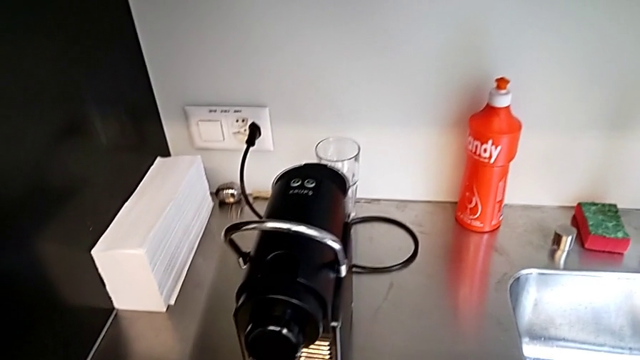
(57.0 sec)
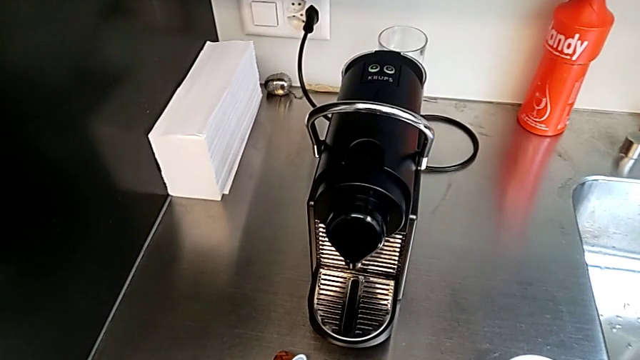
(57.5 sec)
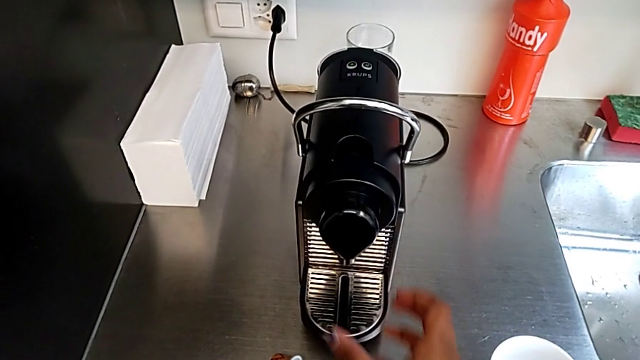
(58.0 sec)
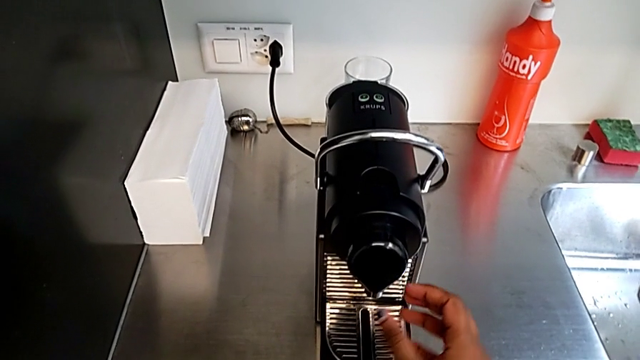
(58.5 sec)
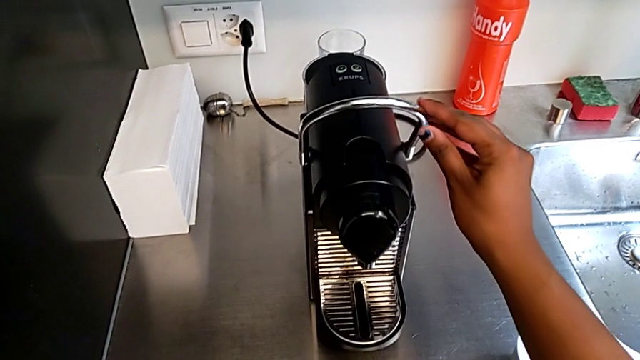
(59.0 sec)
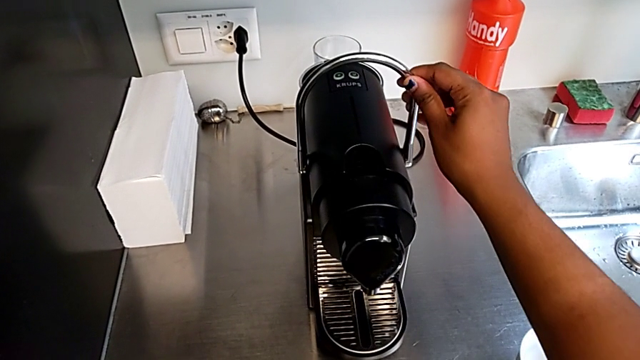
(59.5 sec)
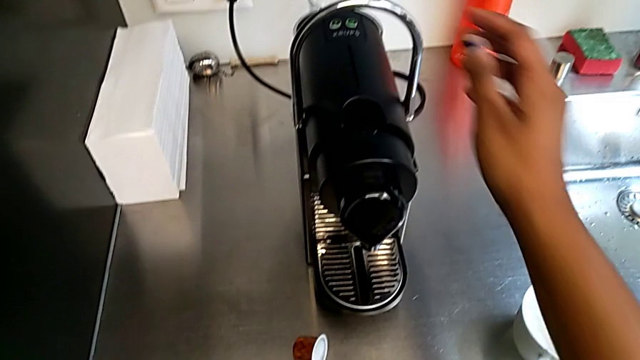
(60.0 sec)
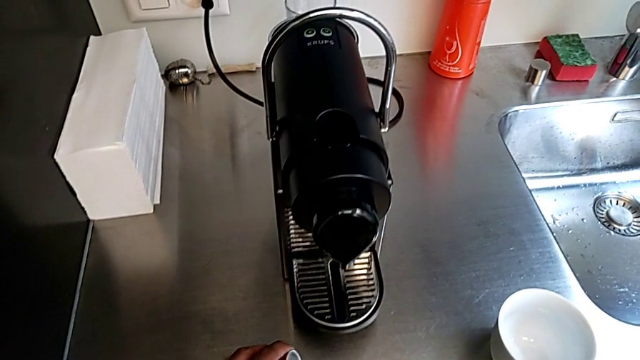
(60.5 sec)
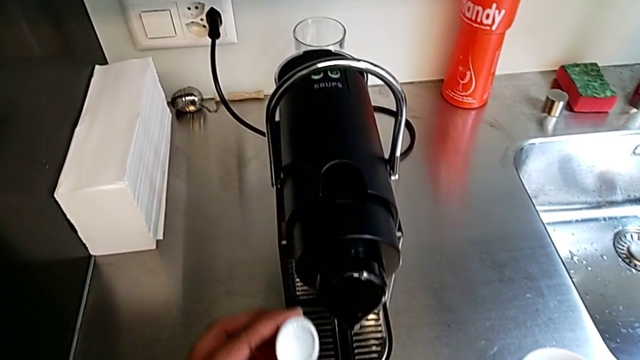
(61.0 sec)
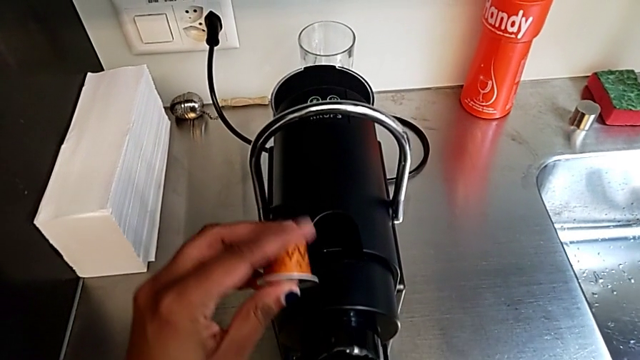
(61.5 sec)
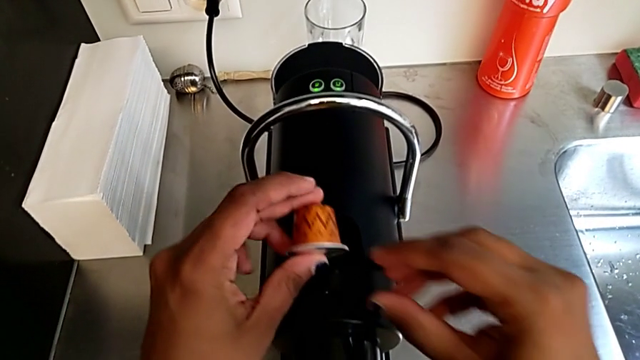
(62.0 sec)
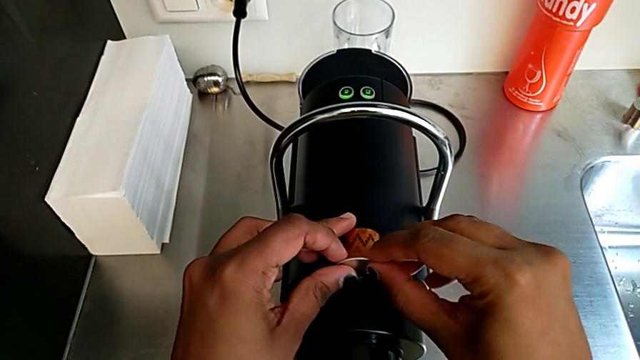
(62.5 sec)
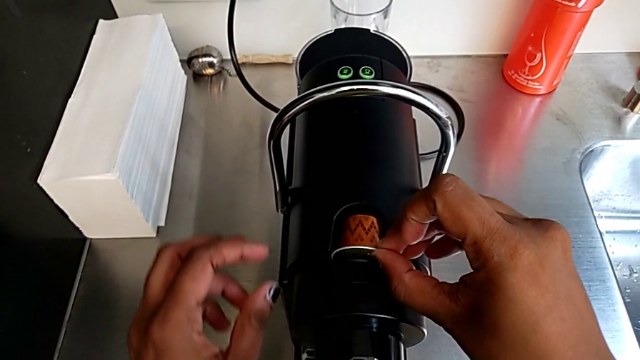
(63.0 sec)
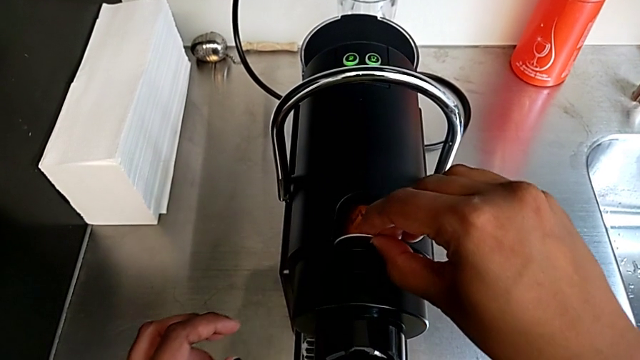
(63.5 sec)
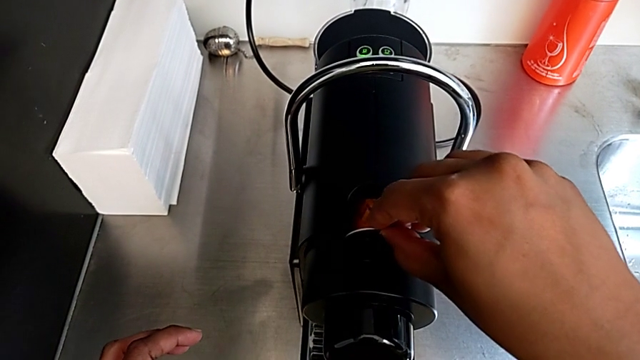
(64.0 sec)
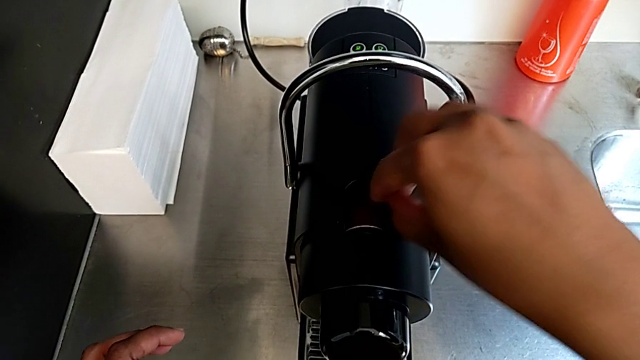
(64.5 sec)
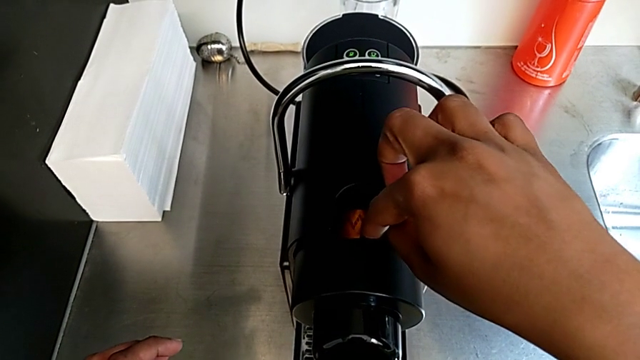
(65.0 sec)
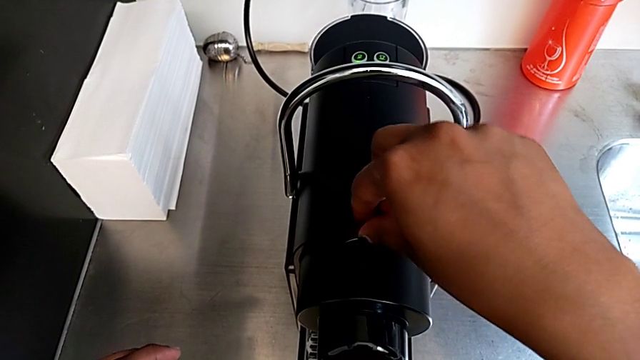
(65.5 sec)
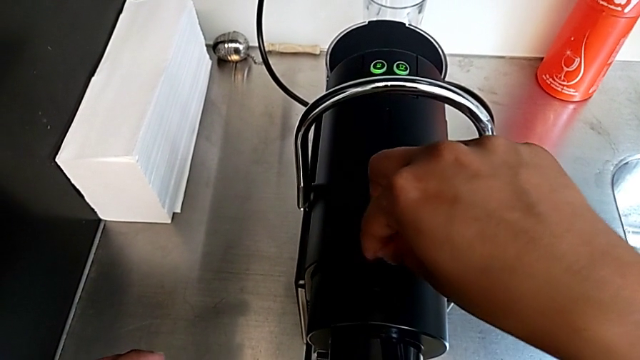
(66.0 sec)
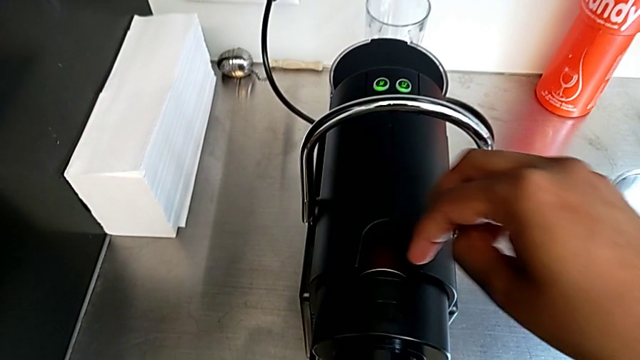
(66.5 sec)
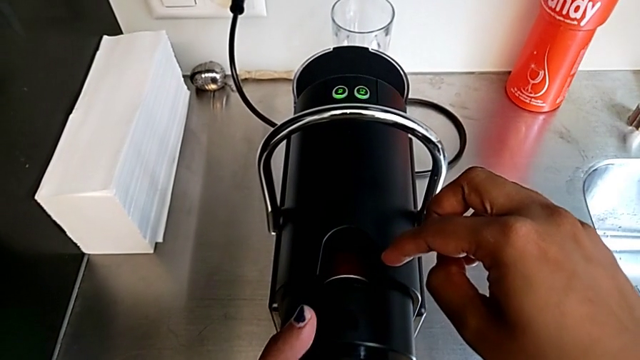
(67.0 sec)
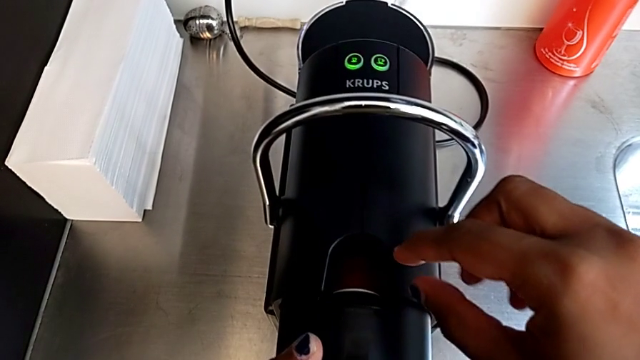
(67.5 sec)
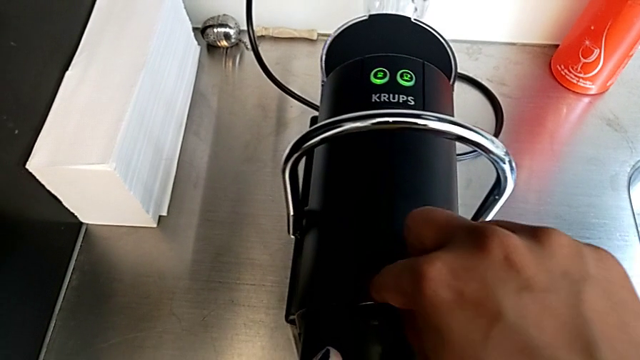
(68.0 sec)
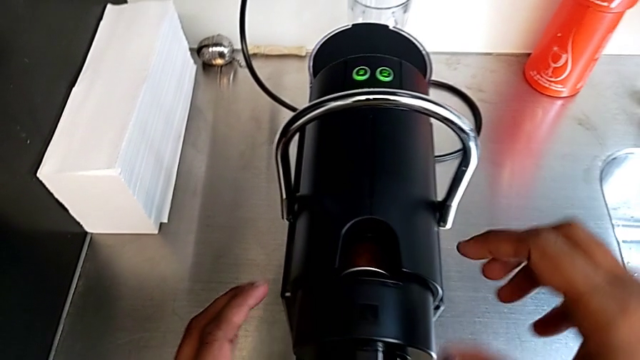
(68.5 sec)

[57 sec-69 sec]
The camera wearer is making a cup of coffee. They approach the dispenser, approach the lever, pull it with the right hand and load the coffee capsule.

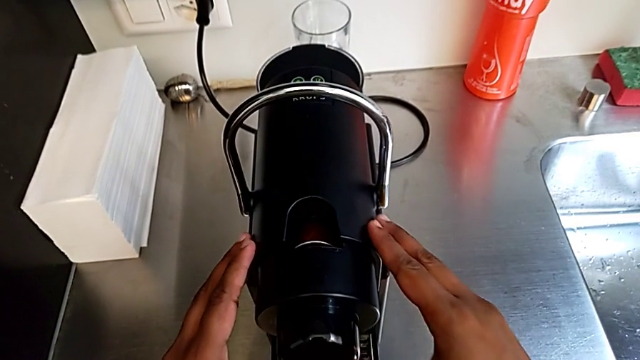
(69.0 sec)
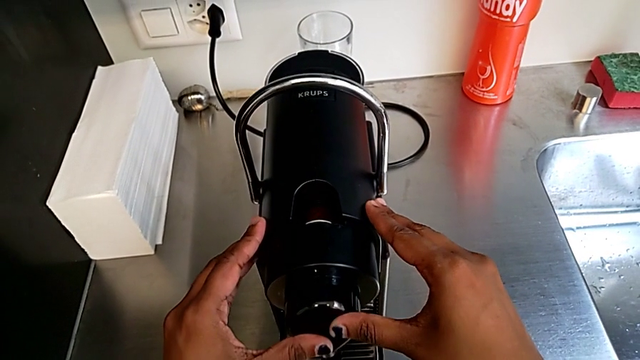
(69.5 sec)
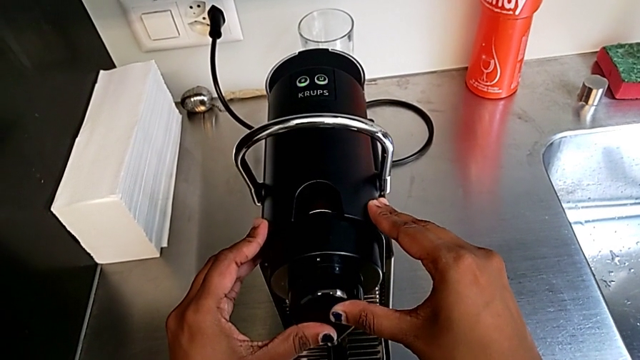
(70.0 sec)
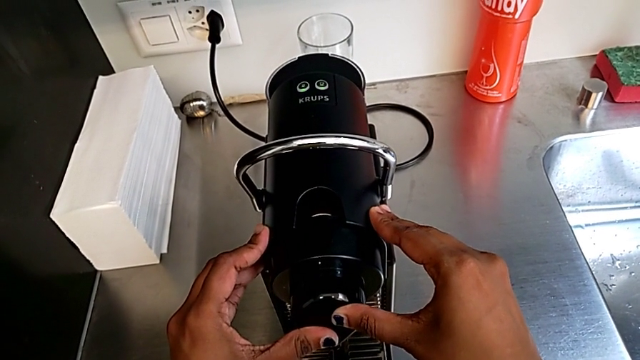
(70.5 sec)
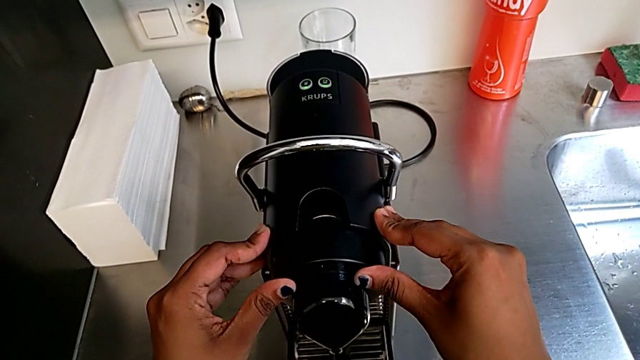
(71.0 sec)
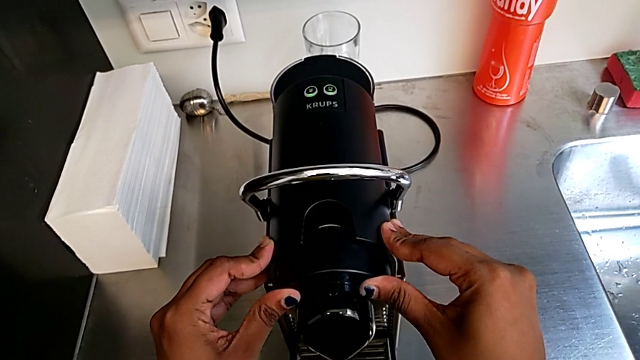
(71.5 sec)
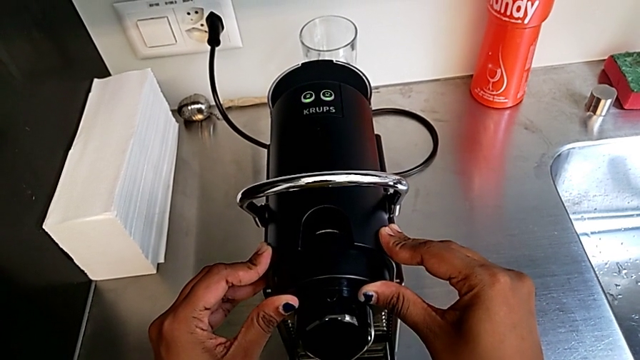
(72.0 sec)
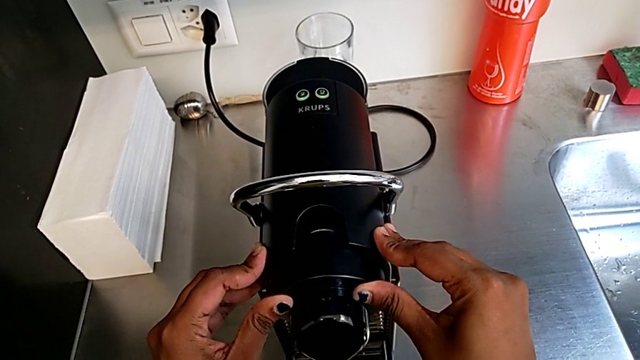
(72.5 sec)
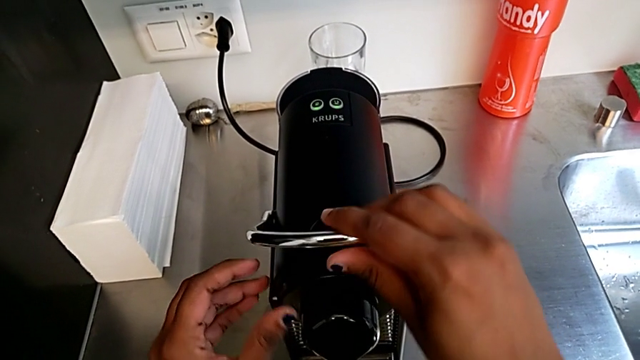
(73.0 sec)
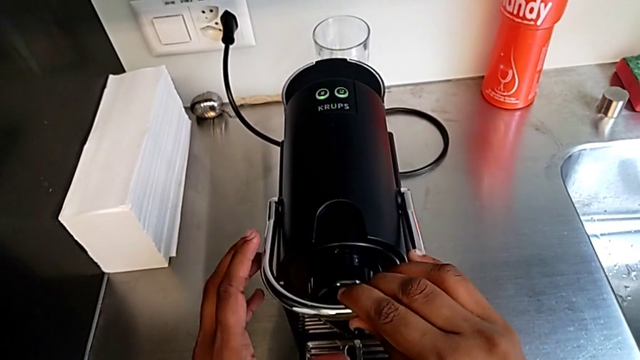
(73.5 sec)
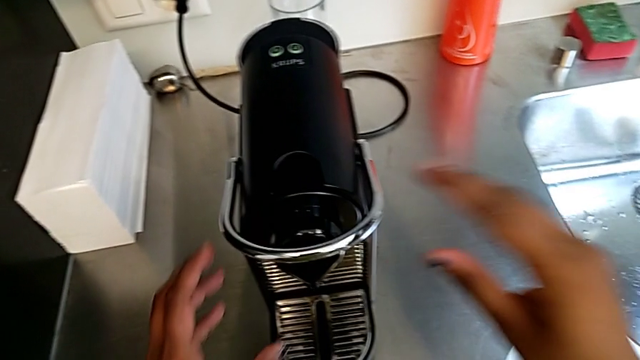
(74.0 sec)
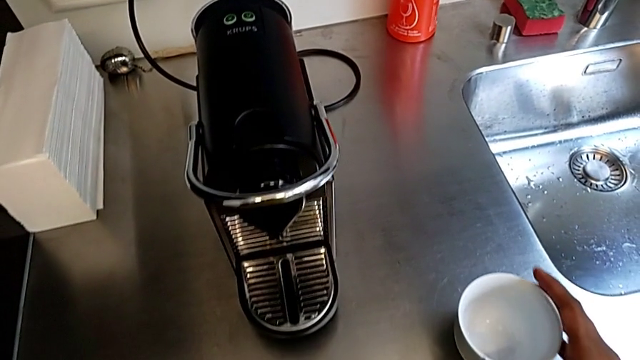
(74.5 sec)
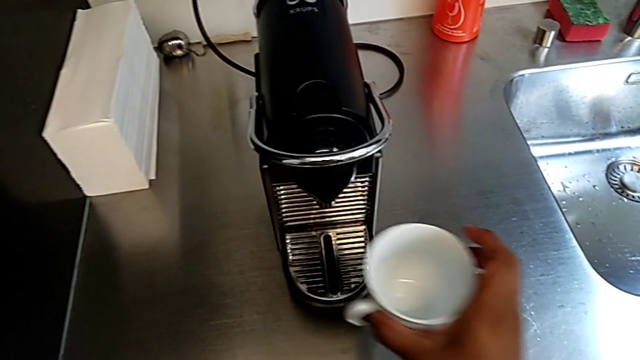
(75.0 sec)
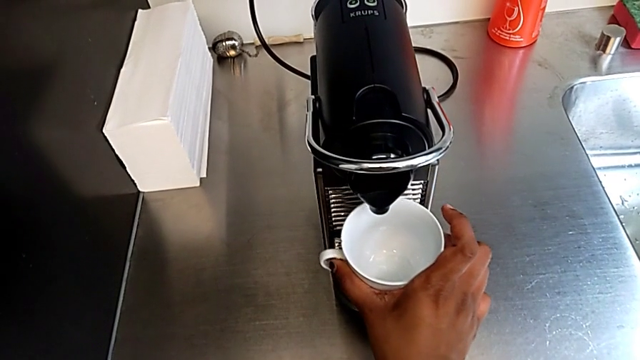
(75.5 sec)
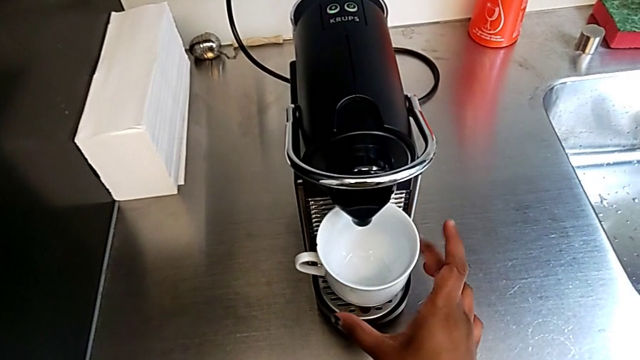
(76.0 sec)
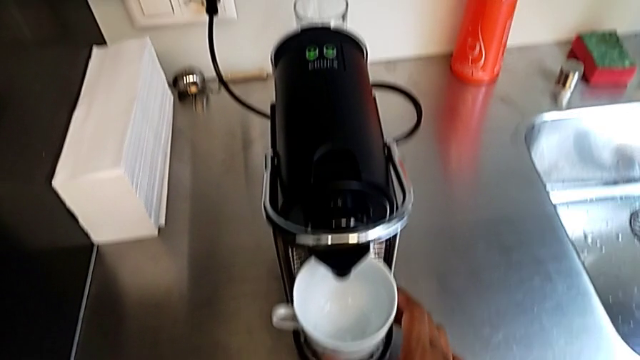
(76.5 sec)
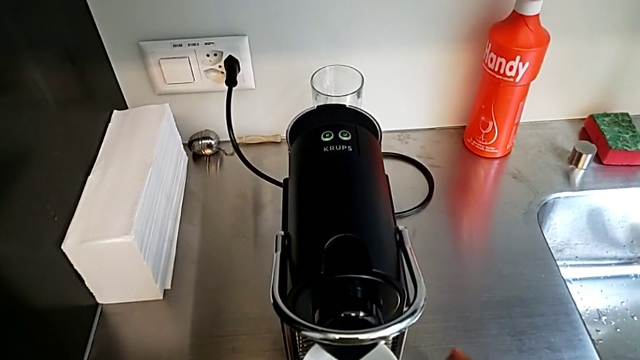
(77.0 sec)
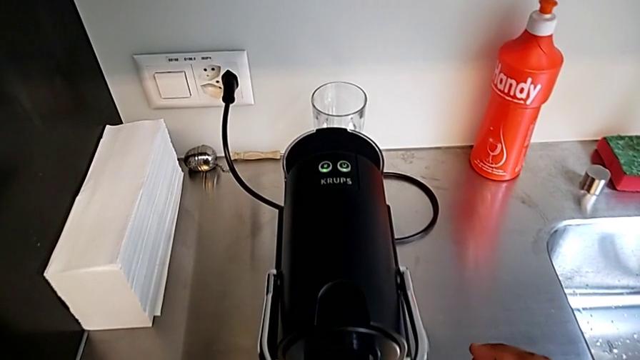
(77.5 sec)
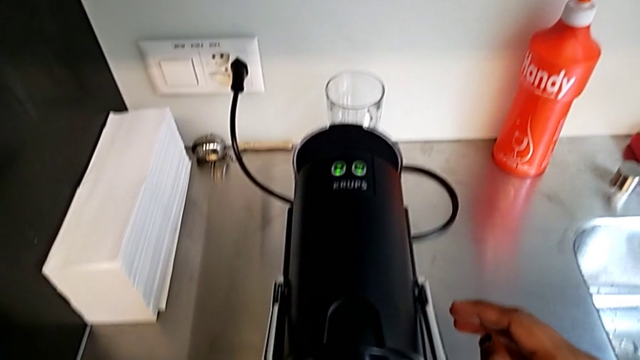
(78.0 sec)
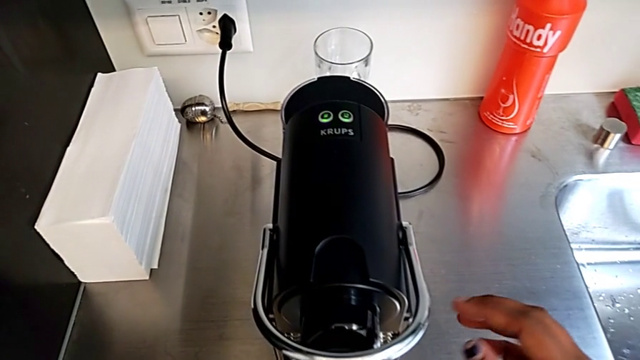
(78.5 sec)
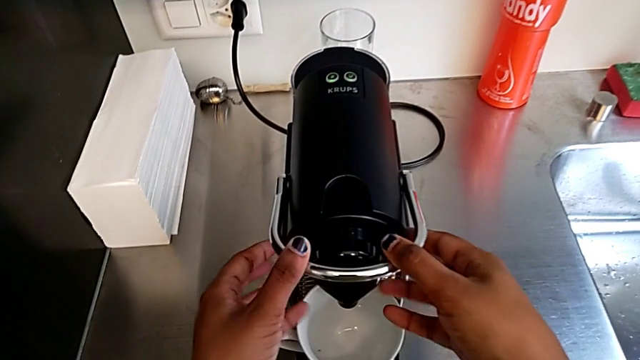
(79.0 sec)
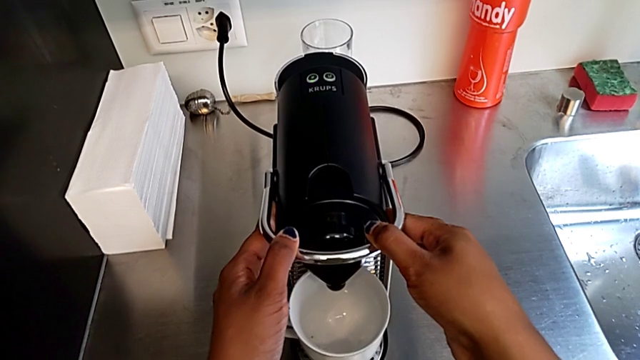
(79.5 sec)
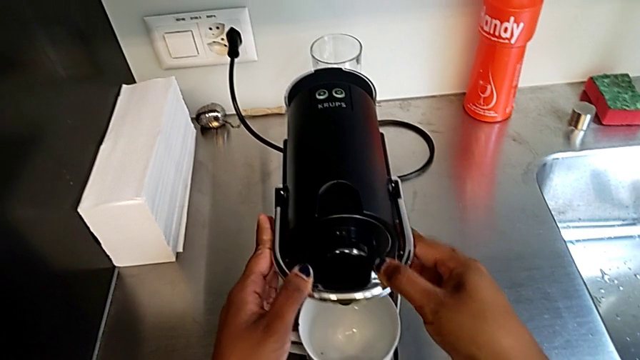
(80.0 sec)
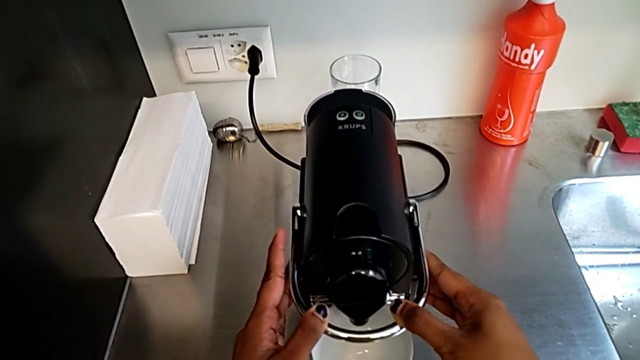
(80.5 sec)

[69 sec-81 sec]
The camera wearer is making a cup of coffee. They wrongly push the capsule container and the lever, grab the glass, place the cup and push the lever, all with the right hand.
